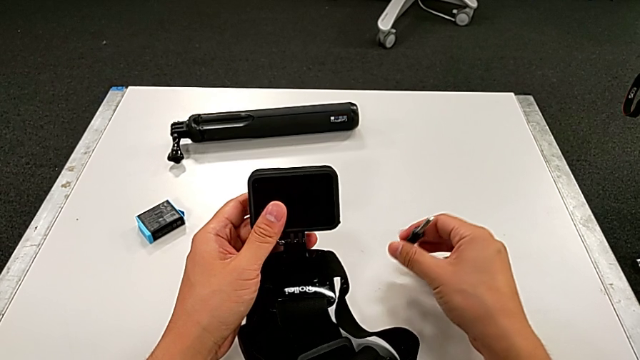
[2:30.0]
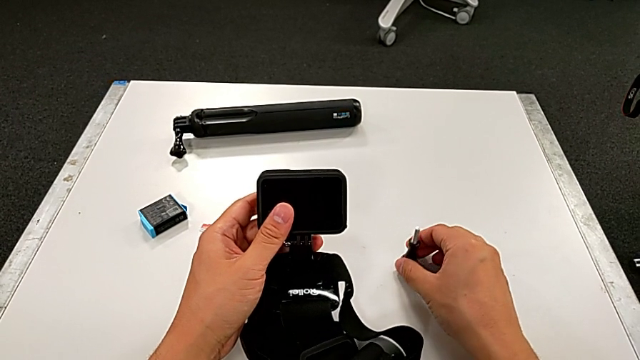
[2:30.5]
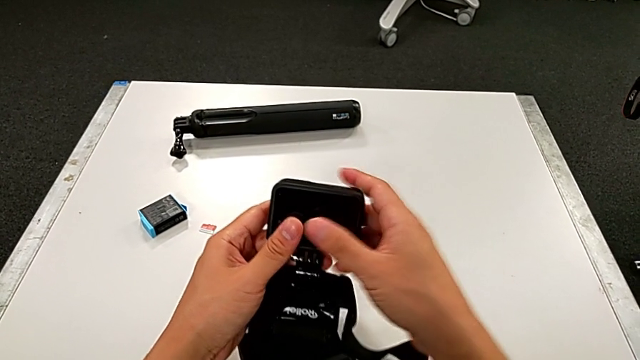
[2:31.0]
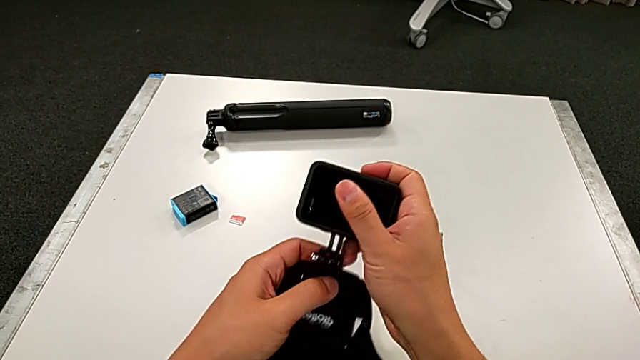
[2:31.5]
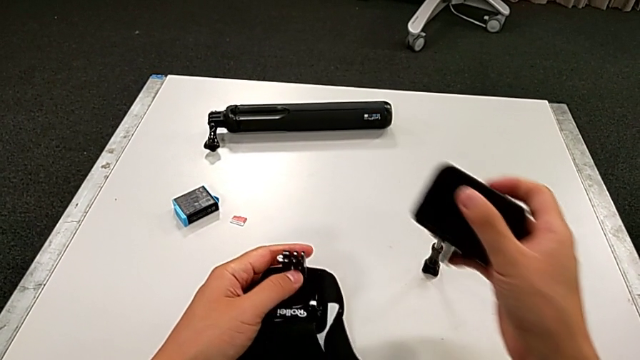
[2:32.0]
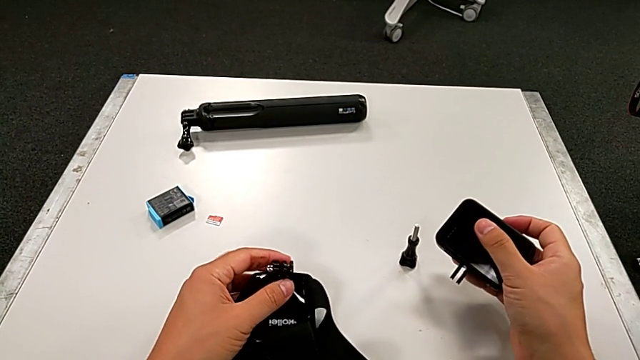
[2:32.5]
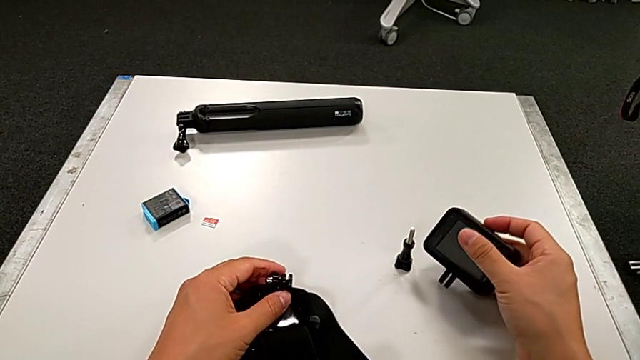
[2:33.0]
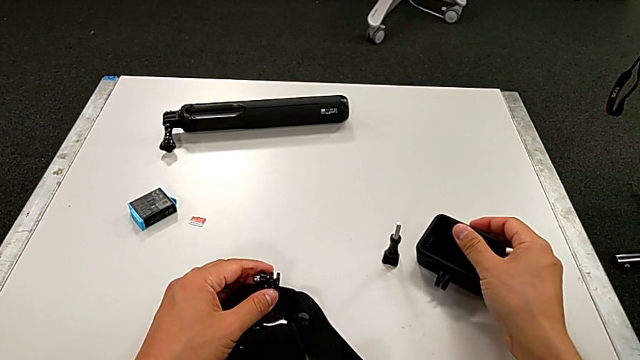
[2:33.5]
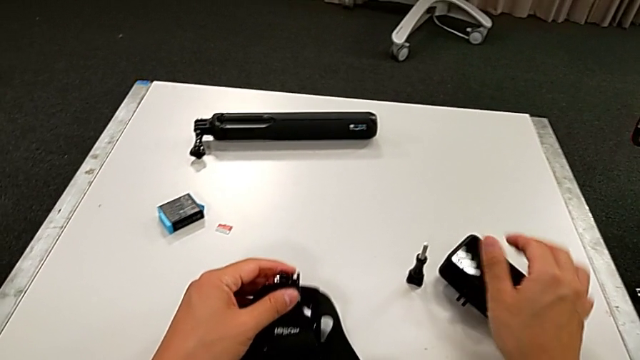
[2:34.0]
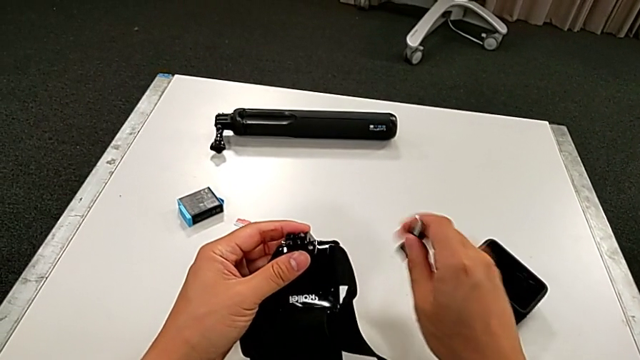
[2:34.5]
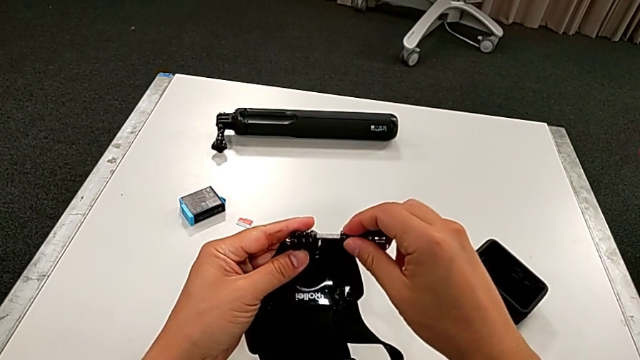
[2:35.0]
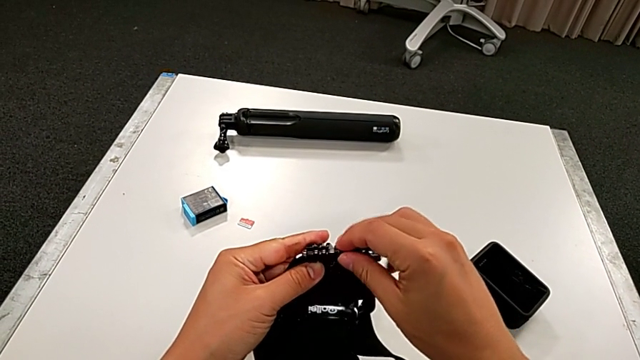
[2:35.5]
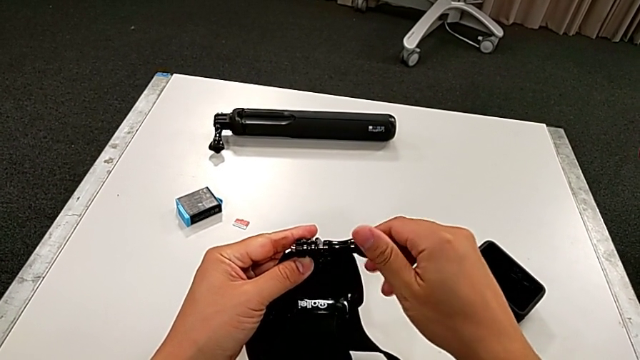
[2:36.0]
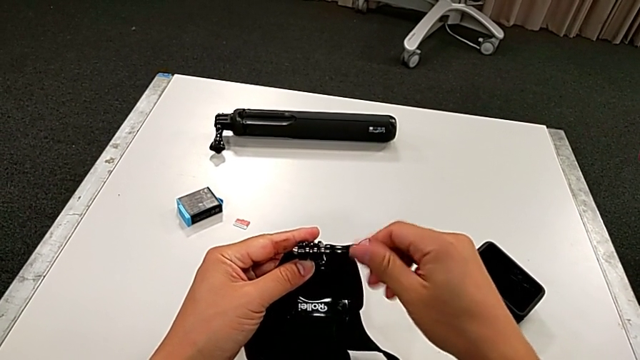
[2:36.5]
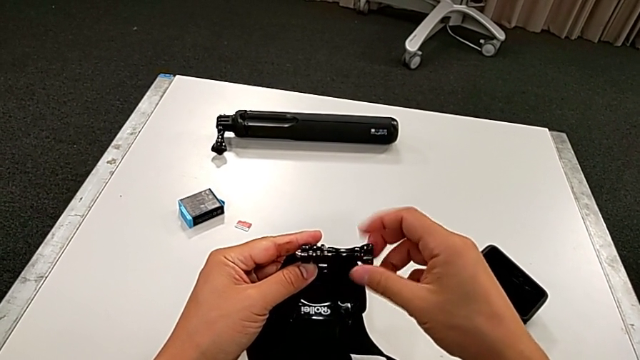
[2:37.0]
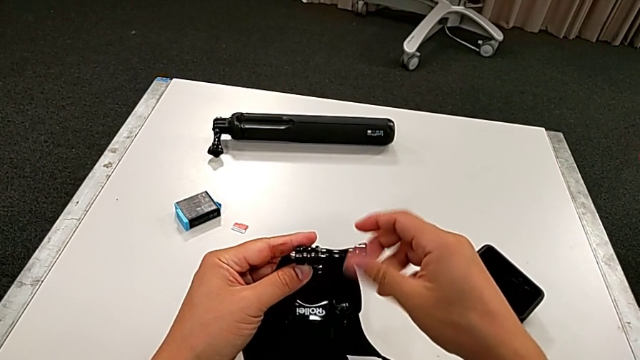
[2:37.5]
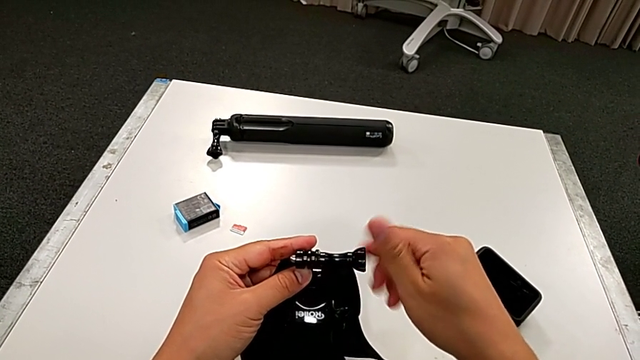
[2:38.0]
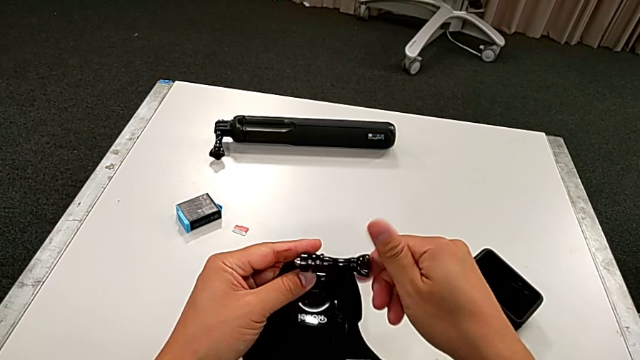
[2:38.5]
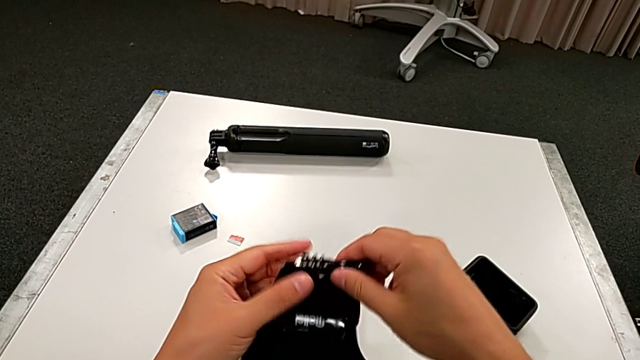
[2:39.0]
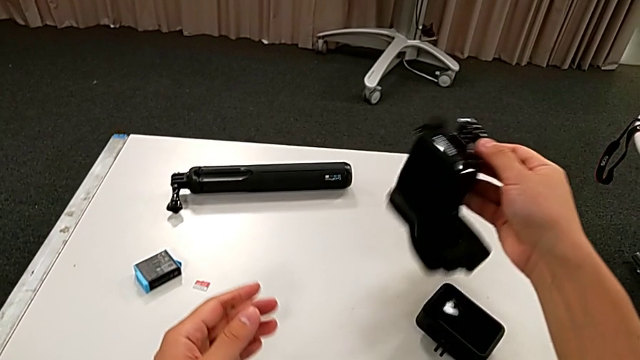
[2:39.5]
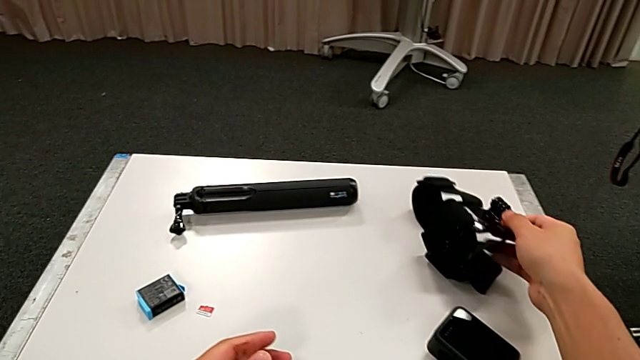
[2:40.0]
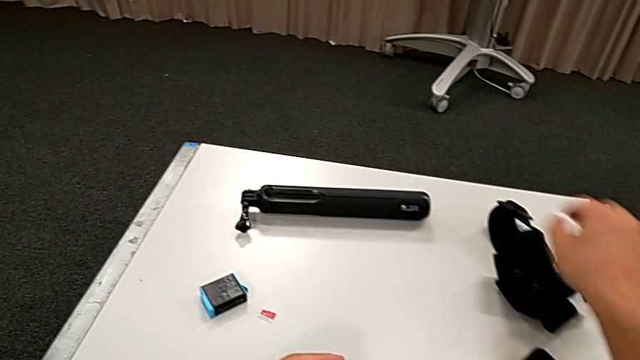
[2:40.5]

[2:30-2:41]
The camera wearer is disassembling the strap from the GoPro. They place the mounting peg, withdraw the GoPro, place it, screw the mounting peg and place the strap.

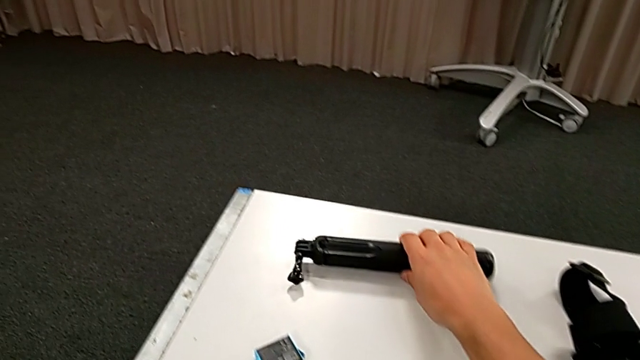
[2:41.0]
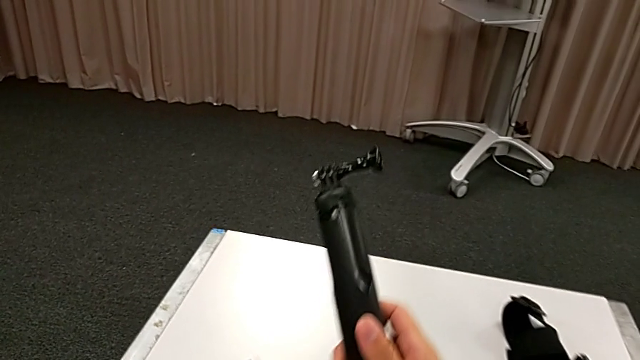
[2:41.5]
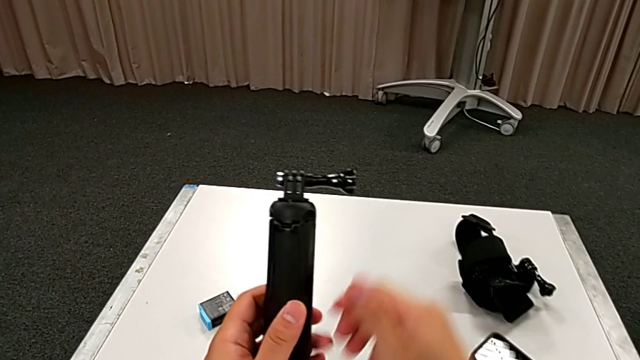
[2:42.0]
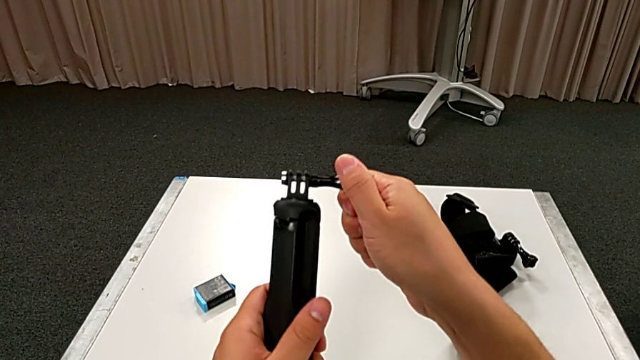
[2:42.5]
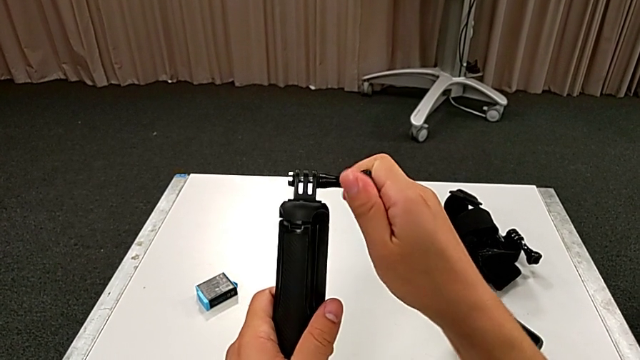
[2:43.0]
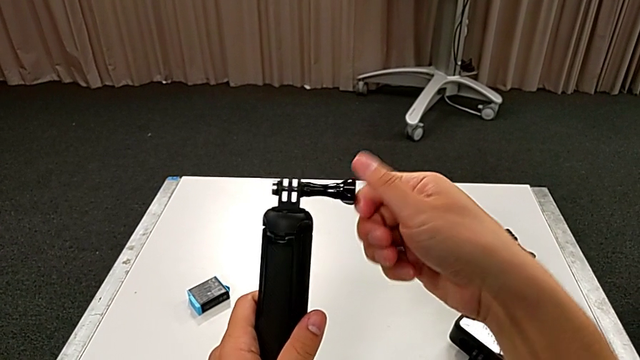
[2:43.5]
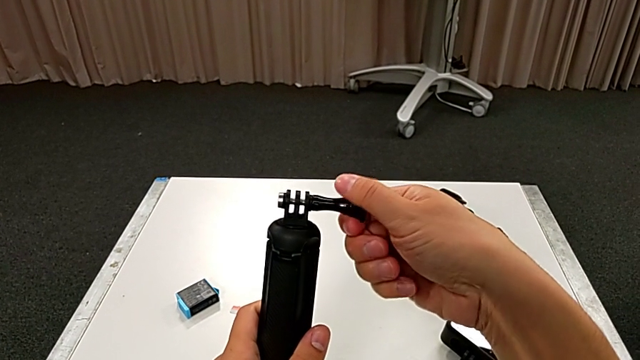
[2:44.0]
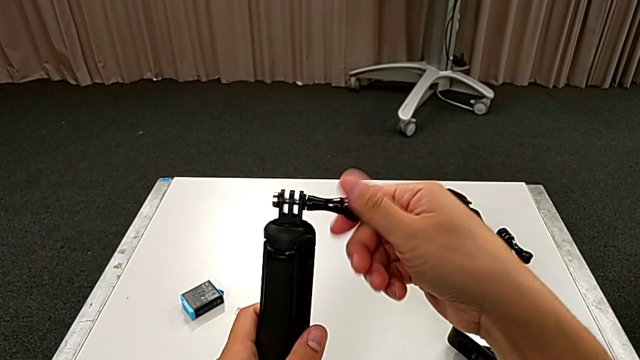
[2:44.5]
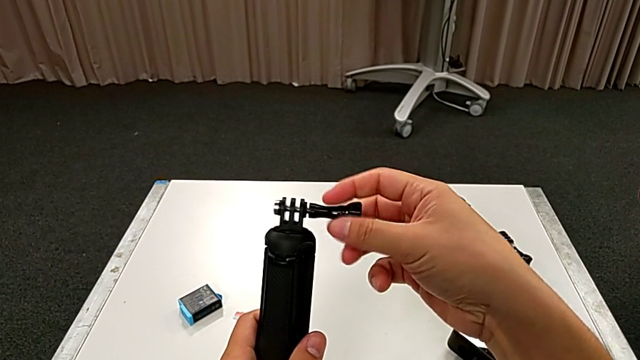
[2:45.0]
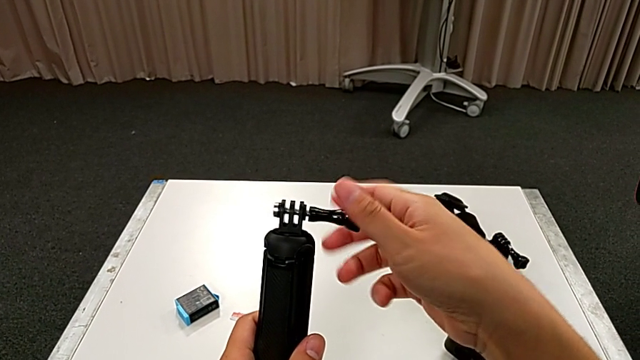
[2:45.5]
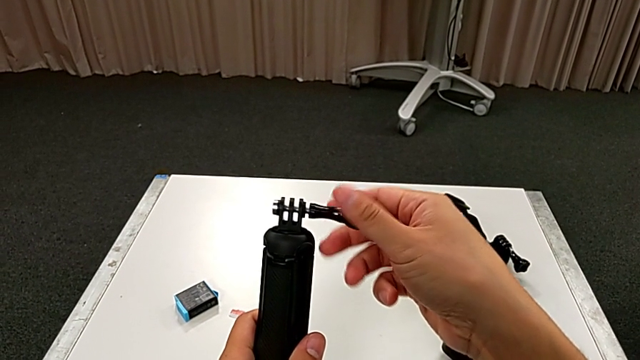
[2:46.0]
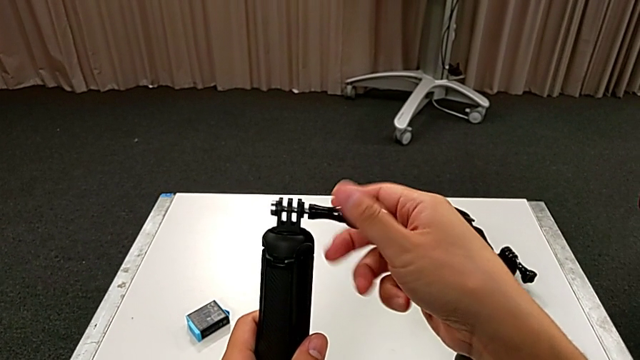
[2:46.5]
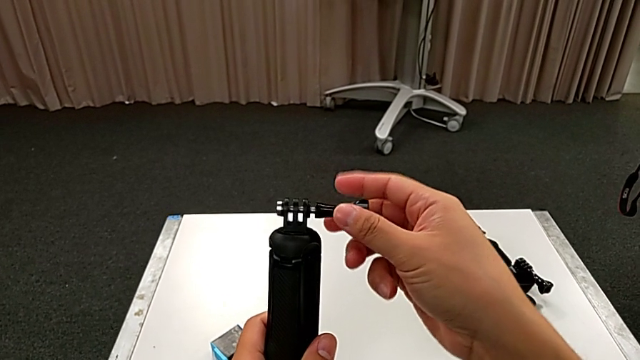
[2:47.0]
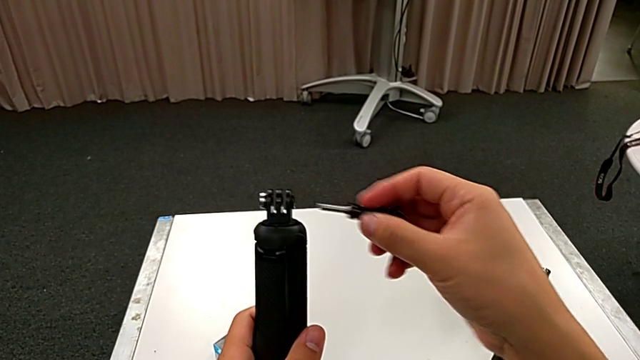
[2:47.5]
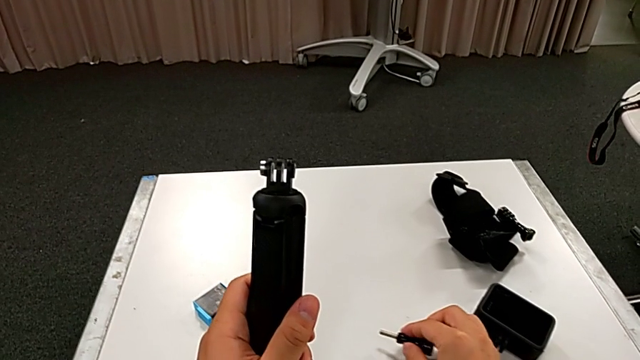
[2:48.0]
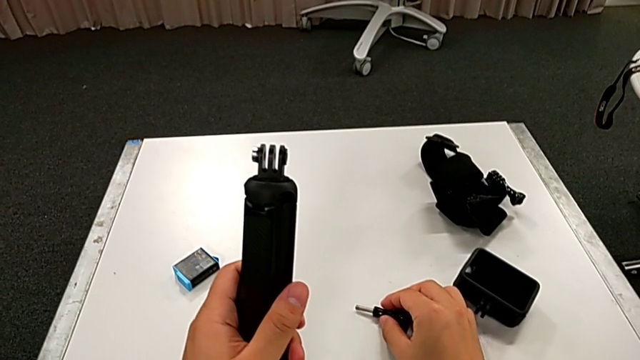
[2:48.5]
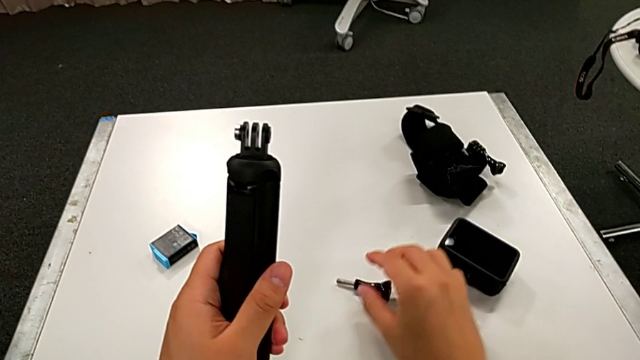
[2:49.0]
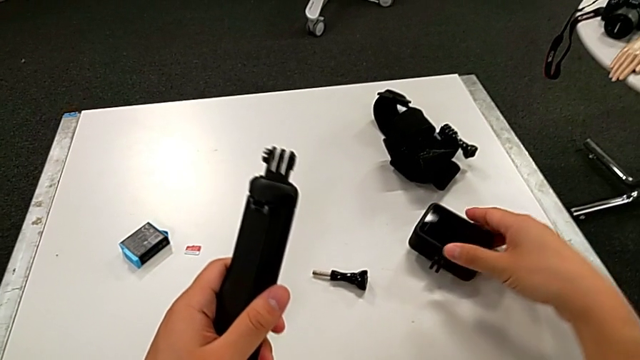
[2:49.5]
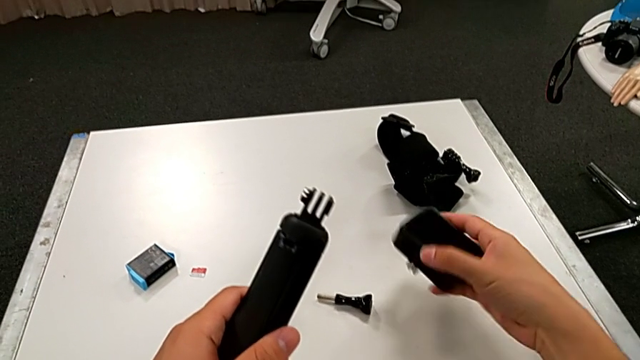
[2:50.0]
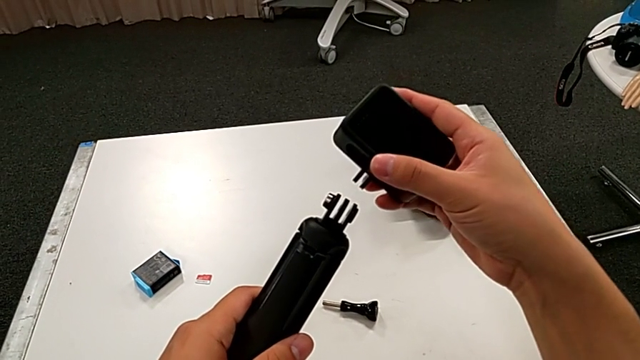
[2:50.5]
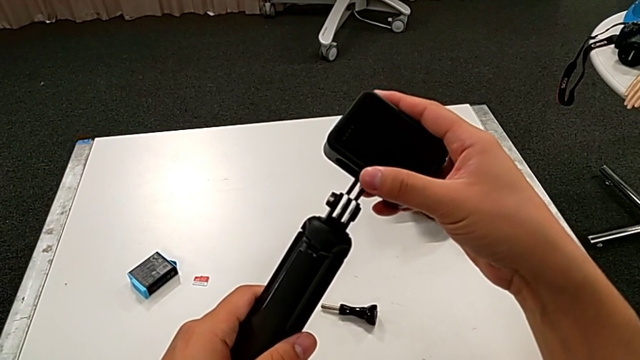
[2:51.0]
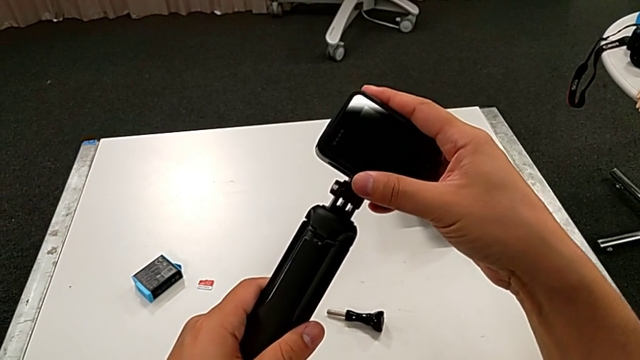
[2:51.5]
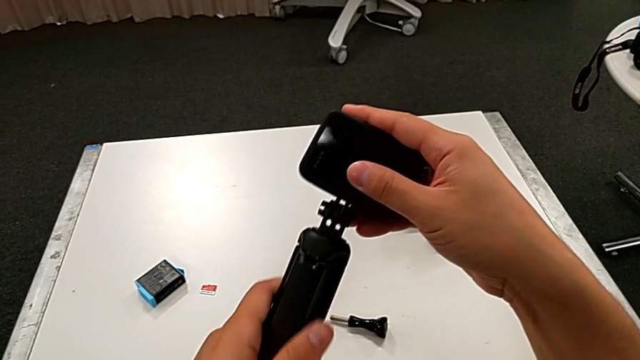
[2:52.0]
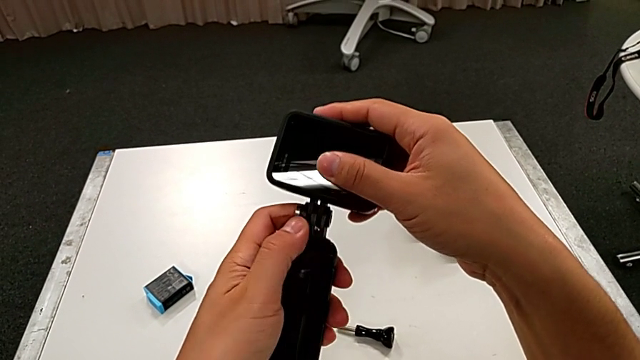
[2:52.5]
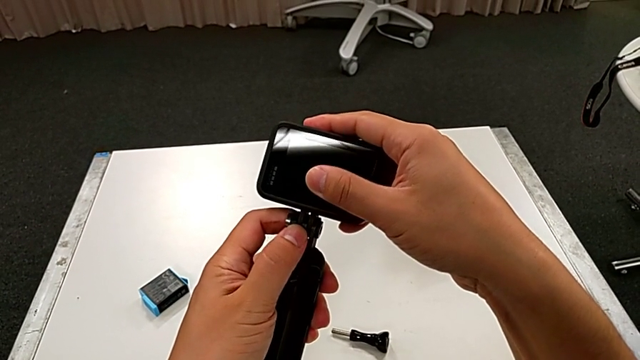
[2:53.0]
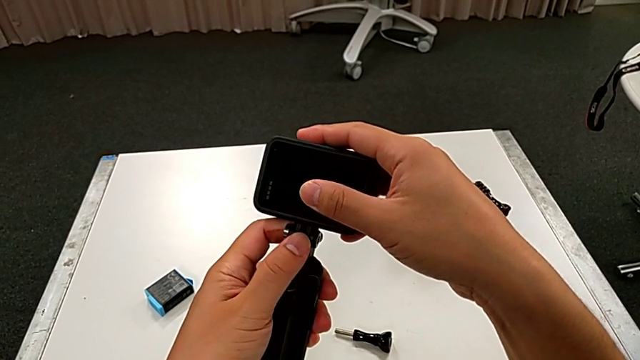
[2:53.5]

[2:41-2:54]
The camera wearer is assembling the handheld grip on the GoPro. They lift the handheld grip, unscrew the mounting peg, place it, grab the GoPro, lift it and insert it.
